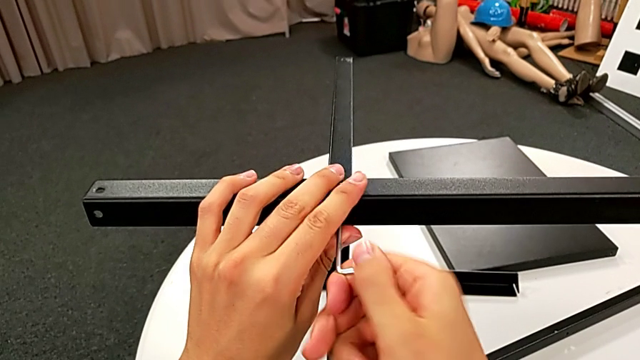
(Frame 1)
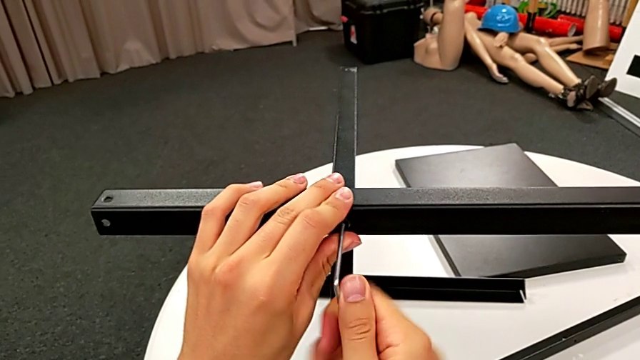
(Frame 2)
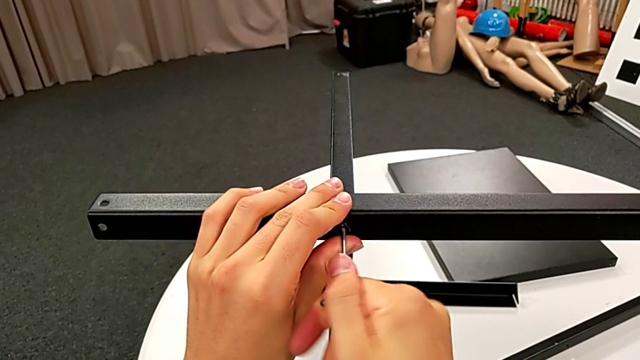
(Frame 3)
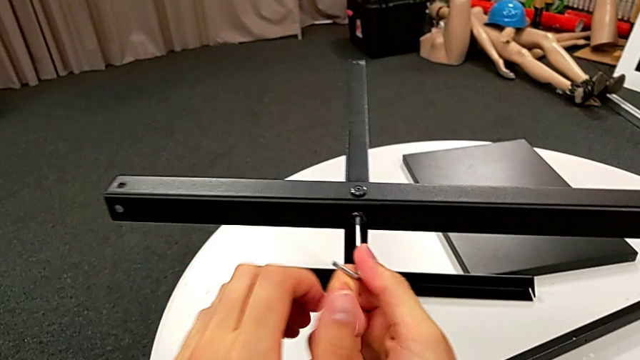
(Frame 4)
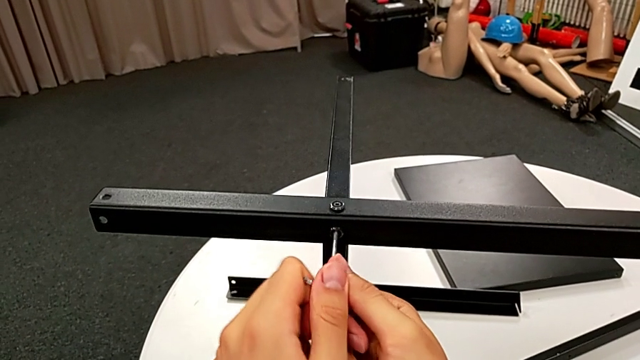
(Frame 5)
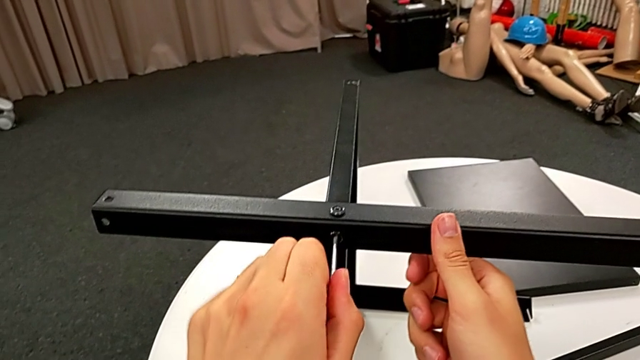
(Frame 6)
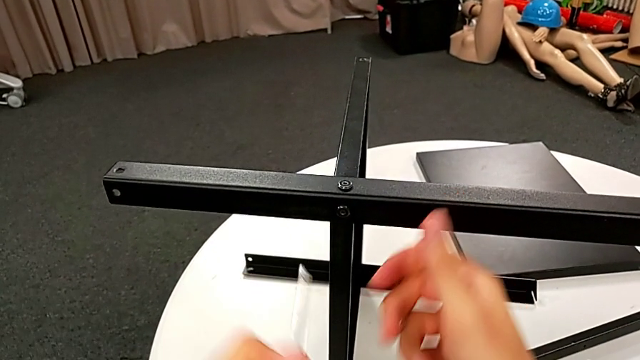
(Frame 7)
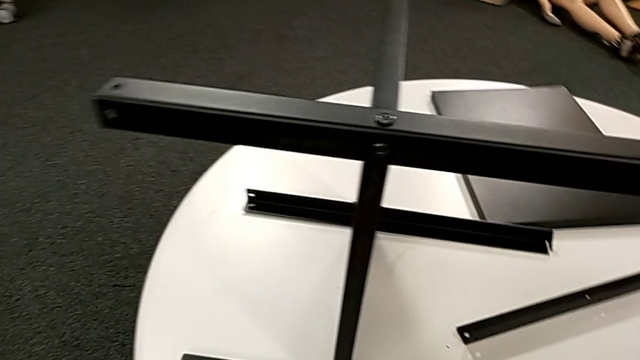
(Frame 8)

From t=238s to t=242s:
The camera wearer is screwing the third leg into place. They screw the hex socket head and withdraw the Allen wrench.

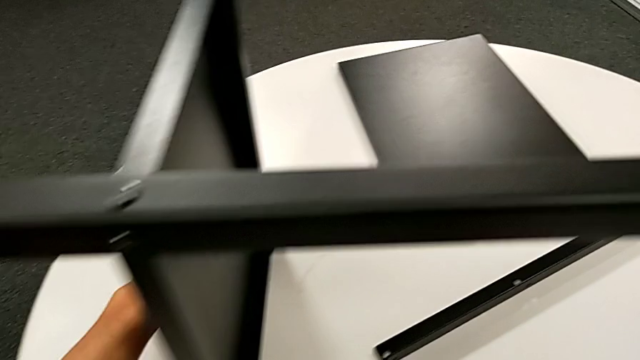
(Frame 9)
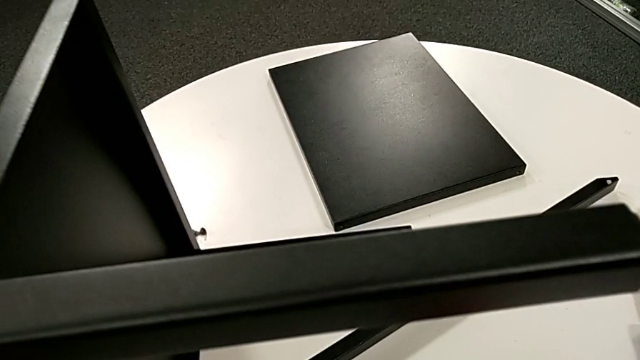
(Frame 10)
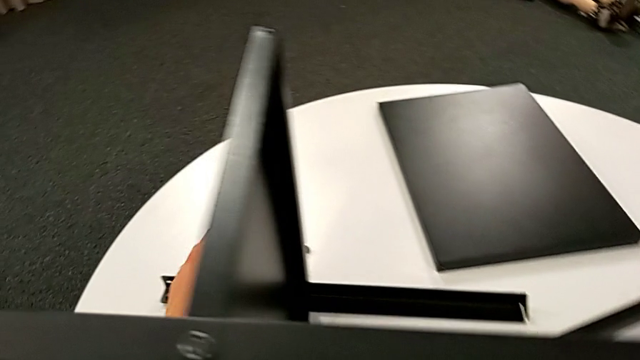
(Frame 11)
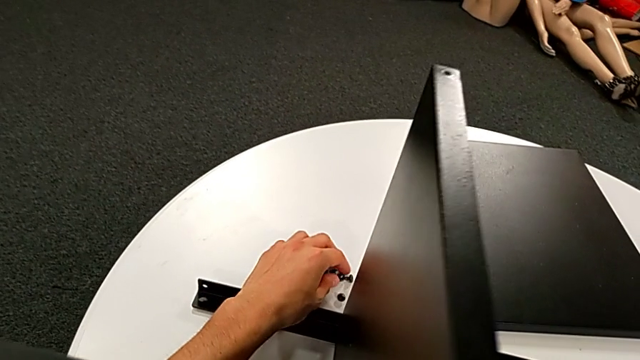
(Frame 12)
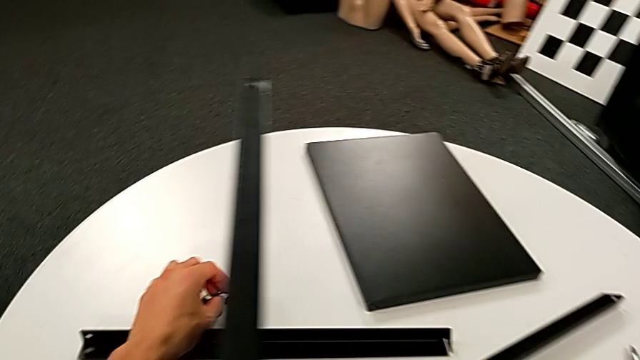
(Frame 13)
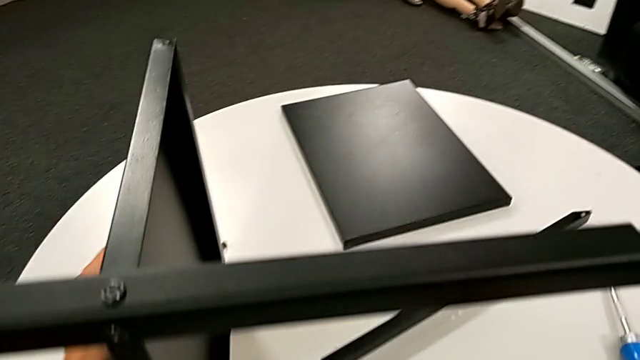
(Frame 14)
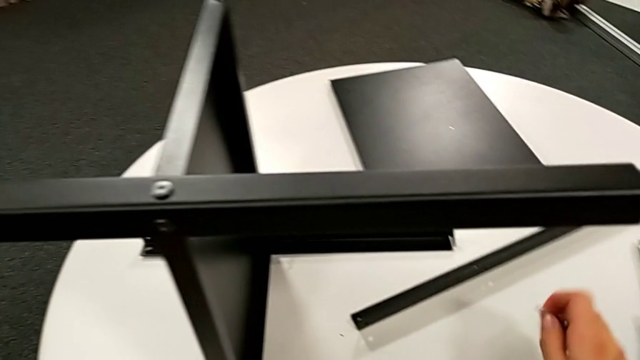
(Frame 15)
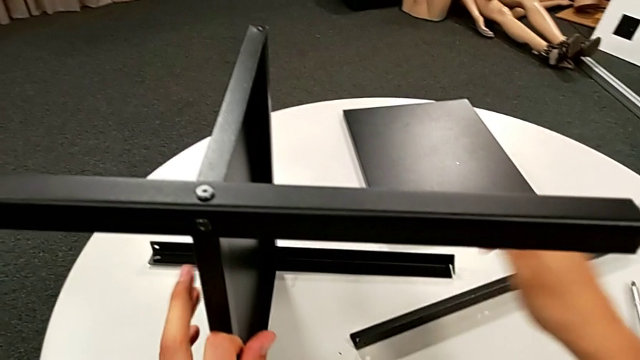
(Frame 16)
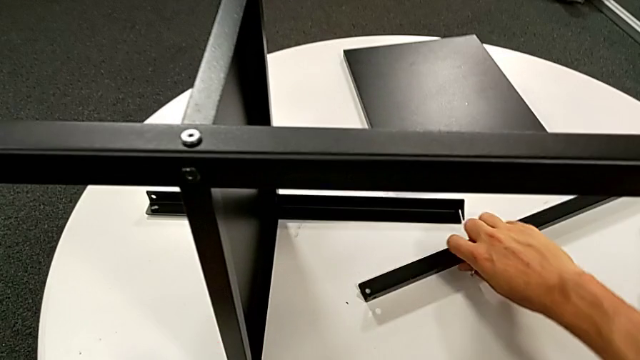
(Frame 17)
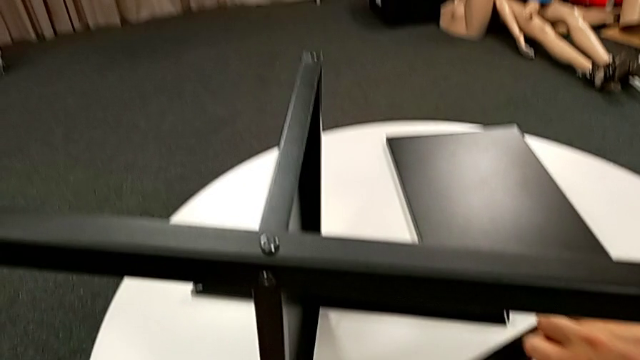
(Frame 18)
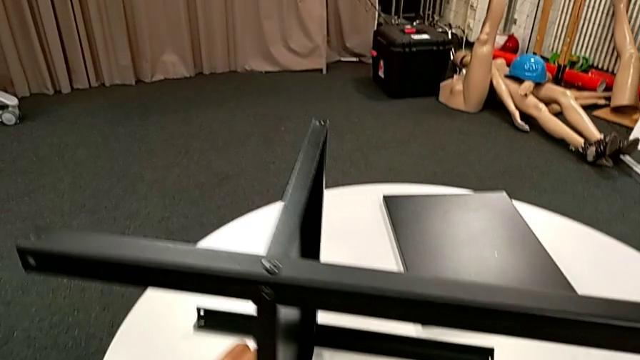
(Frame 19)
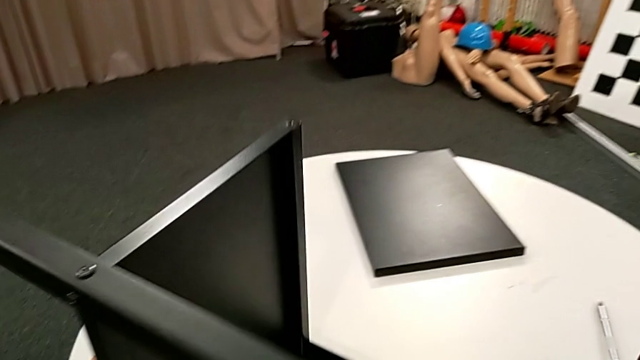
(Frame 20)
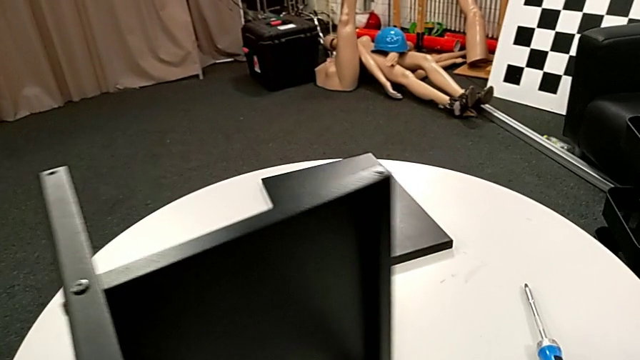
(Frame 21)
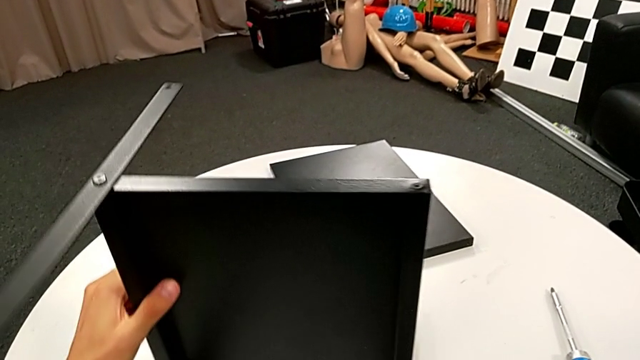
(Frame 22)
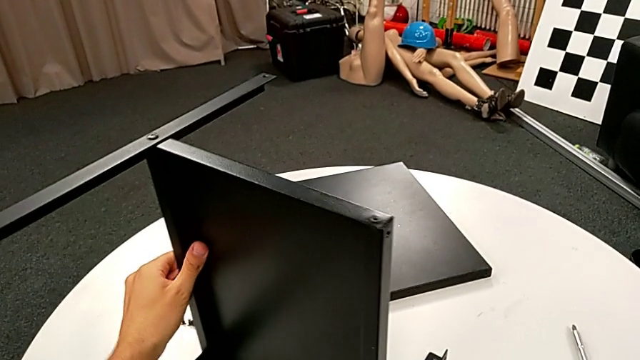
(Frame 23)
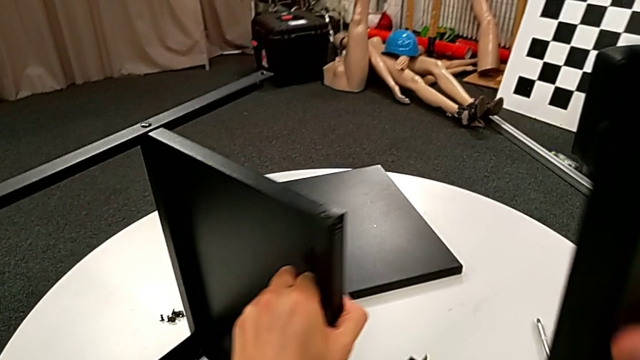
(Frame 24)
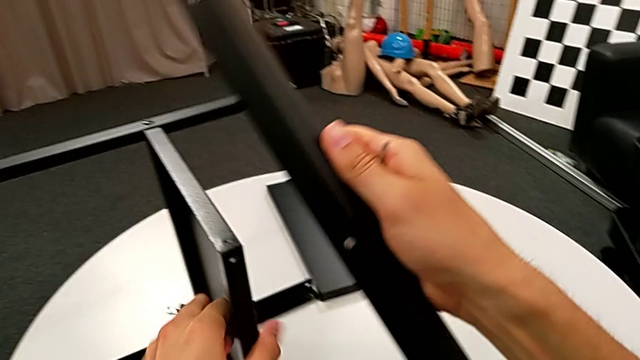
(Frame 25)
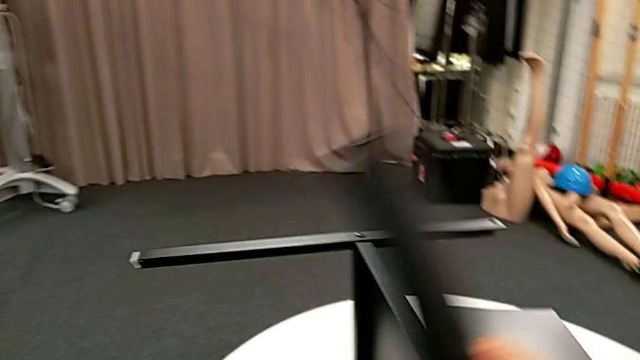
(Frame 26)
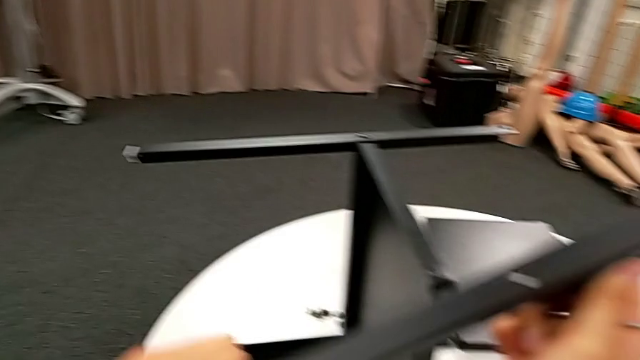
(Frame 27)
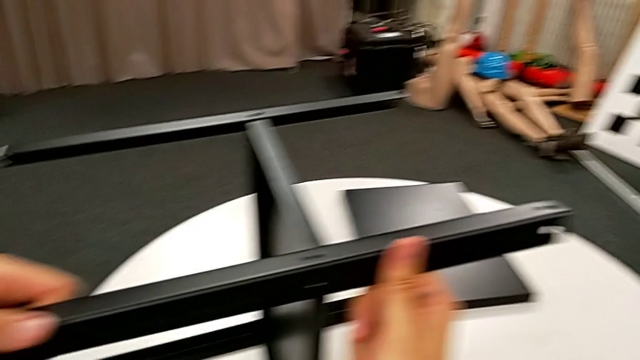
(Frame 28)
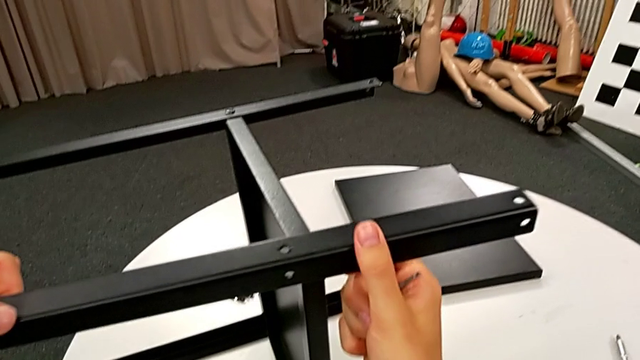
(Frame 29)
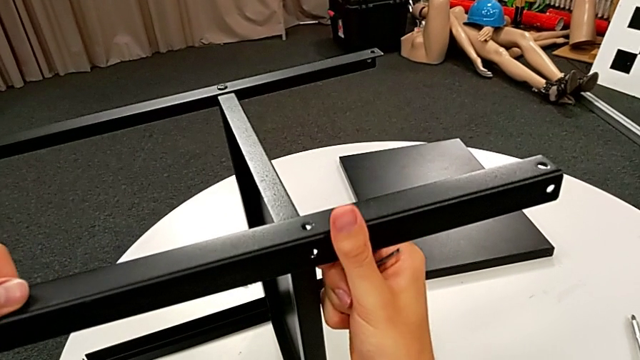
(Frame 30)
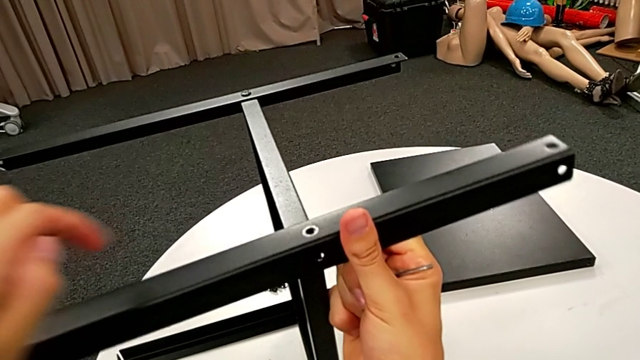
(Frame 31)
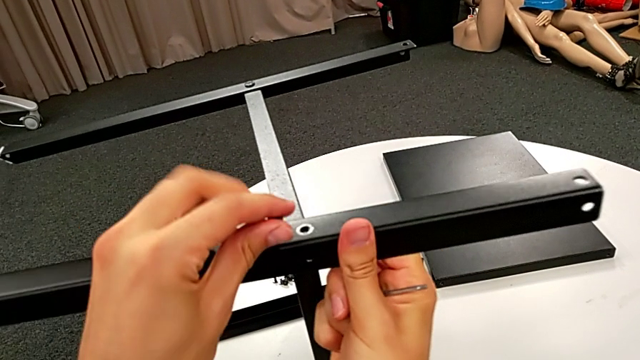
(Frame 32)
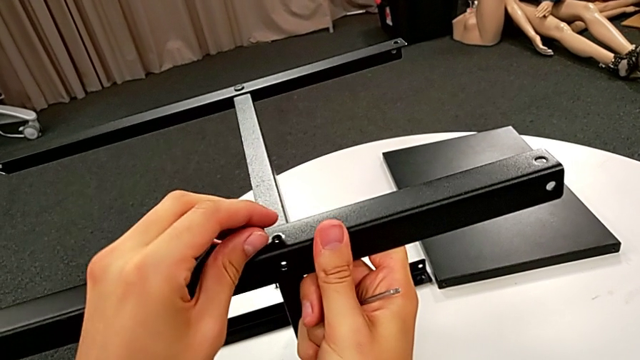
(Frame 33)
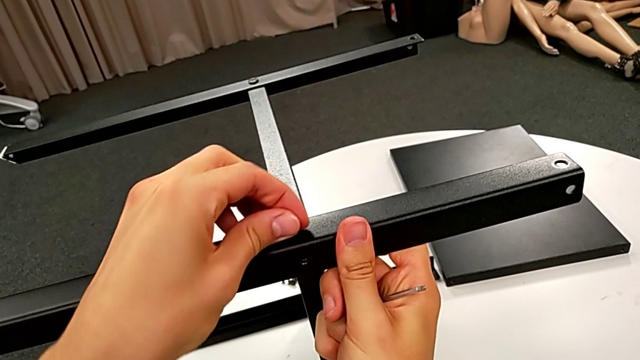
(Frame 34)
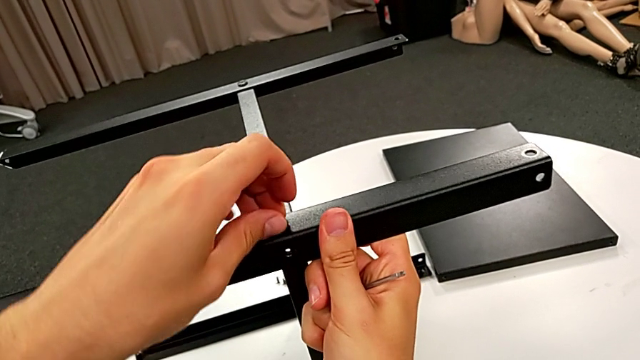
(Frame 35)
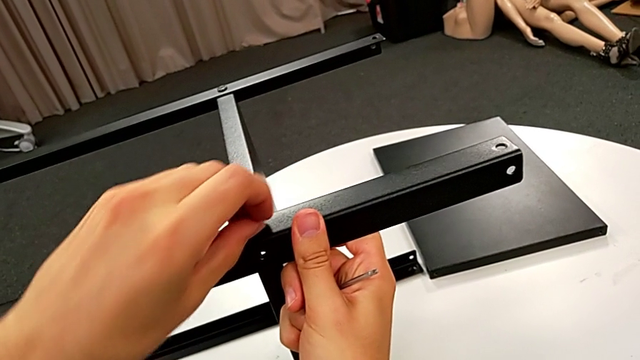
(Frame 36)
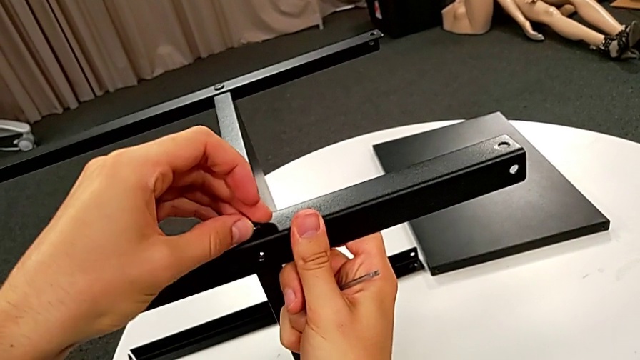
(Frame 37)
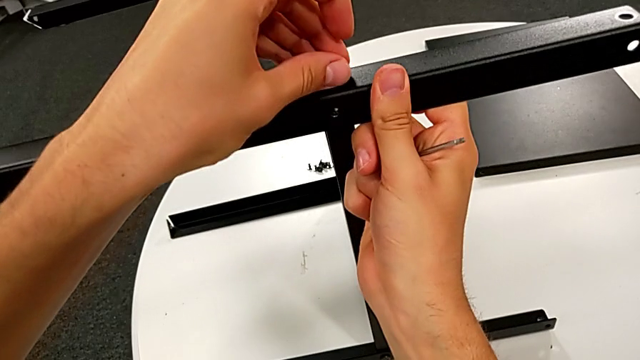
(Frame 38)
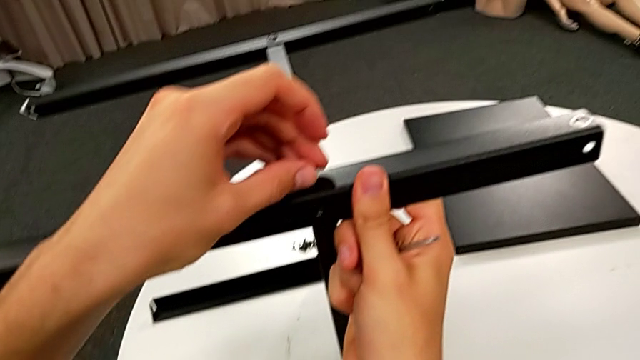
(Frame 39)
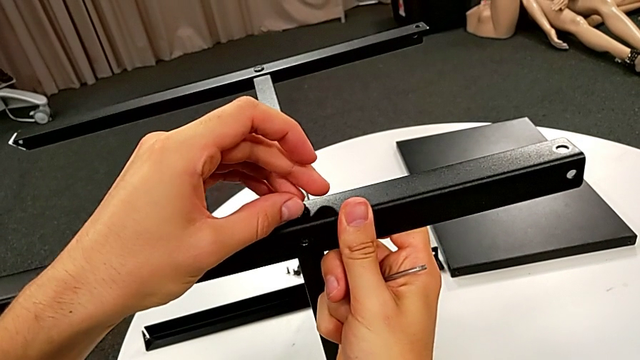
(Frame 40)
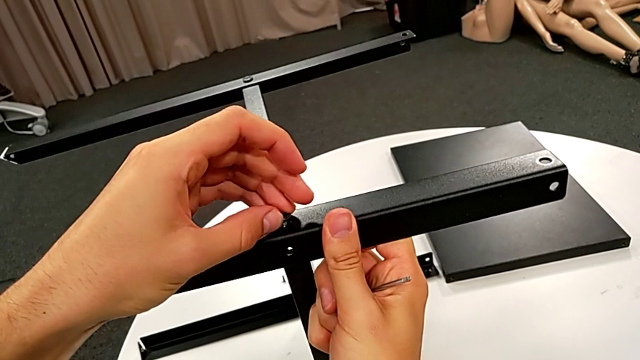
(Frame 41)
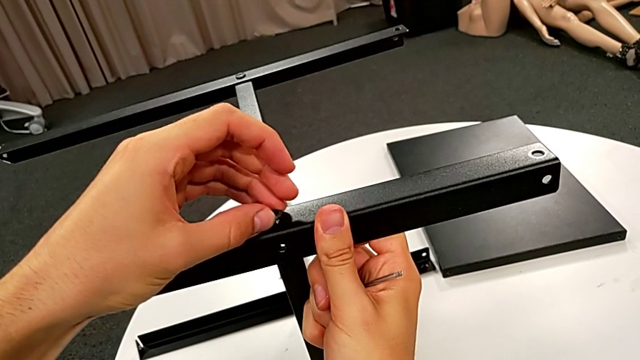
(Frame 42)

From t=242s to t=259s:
The camera wearer is screwing the fourth leg into place. They grab the hex socket head, grab the nightstand, grab the leg, slide the nightstand, rotate the leg, align it, insert the hex socket head and align it.
